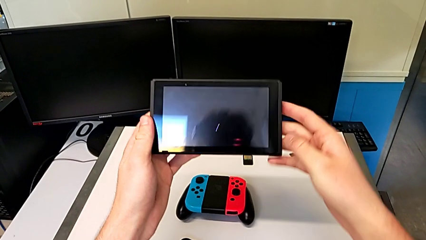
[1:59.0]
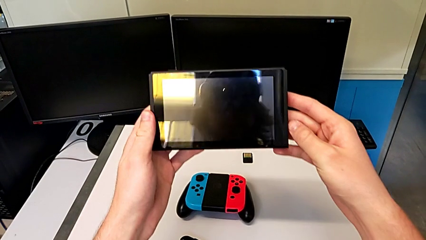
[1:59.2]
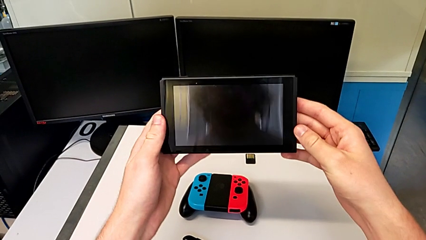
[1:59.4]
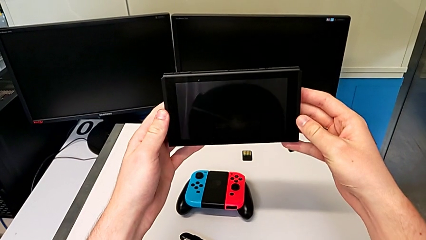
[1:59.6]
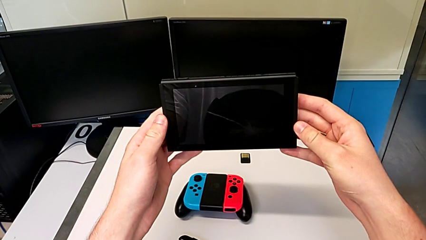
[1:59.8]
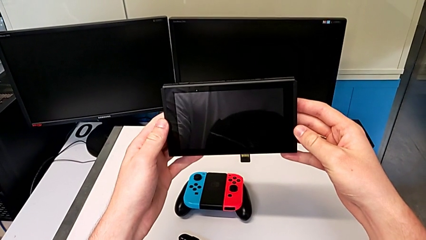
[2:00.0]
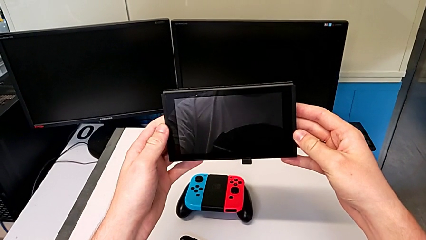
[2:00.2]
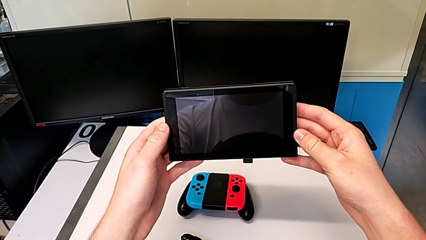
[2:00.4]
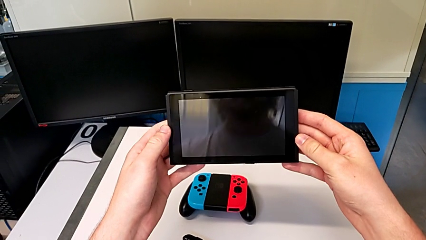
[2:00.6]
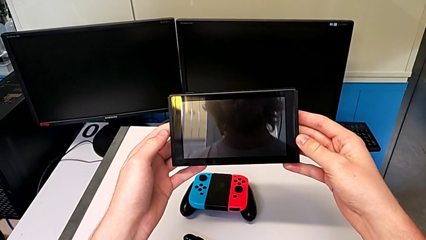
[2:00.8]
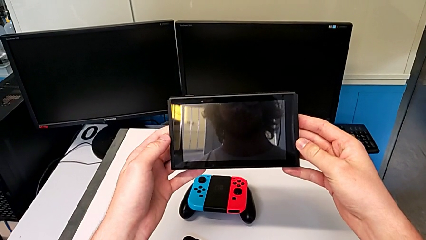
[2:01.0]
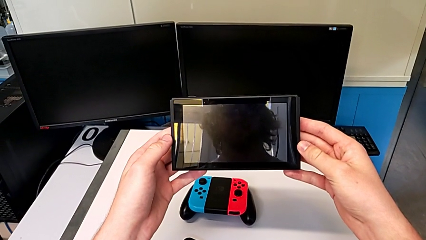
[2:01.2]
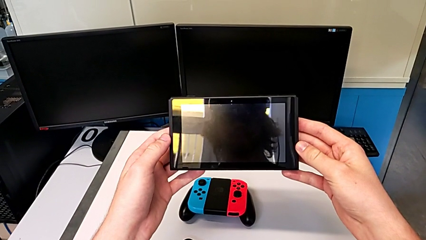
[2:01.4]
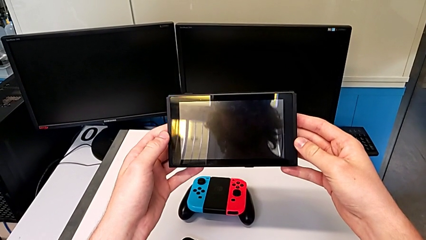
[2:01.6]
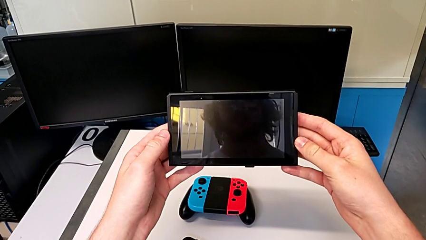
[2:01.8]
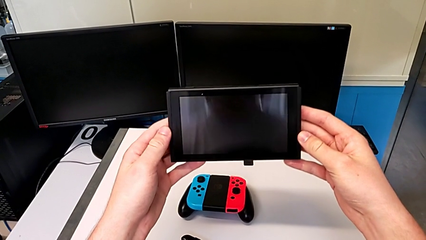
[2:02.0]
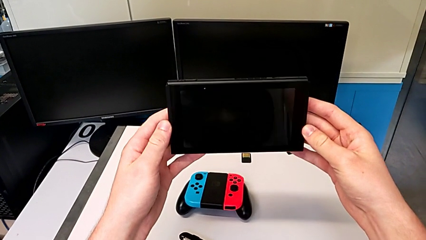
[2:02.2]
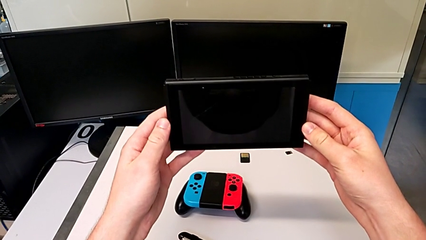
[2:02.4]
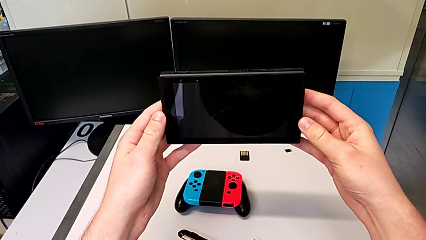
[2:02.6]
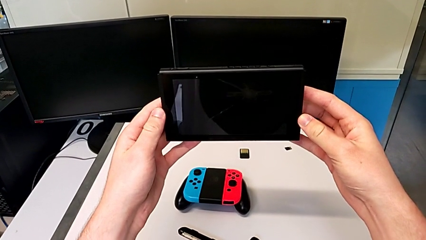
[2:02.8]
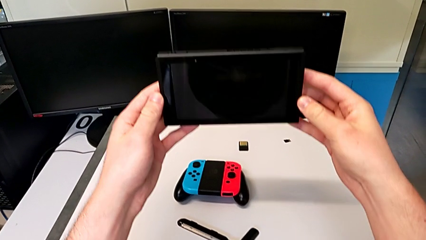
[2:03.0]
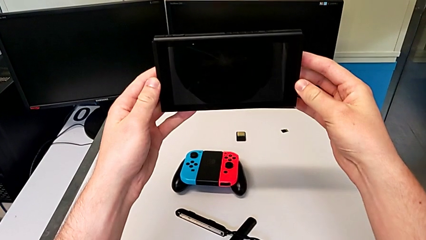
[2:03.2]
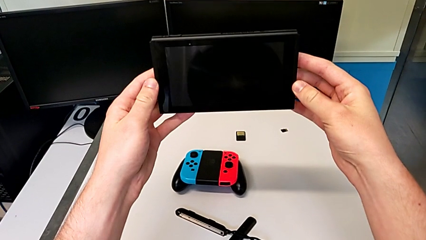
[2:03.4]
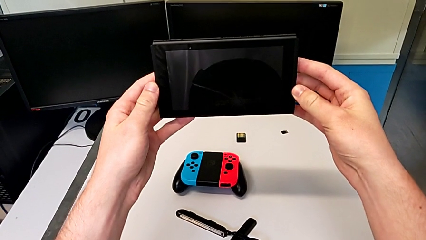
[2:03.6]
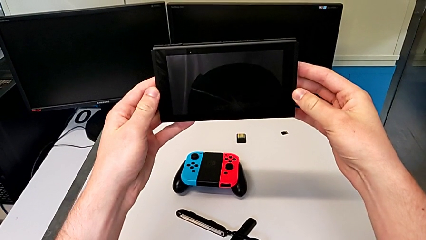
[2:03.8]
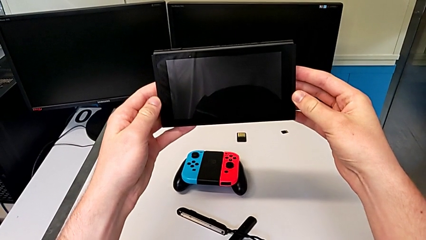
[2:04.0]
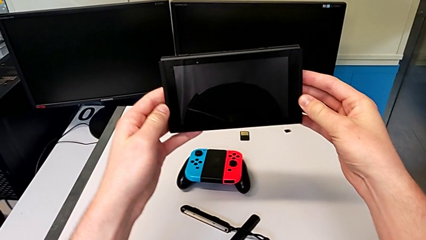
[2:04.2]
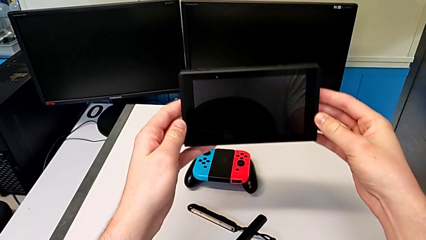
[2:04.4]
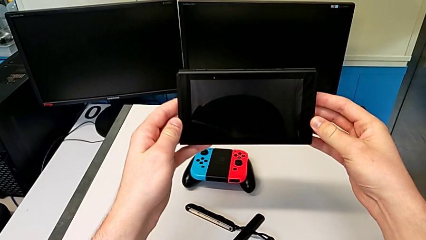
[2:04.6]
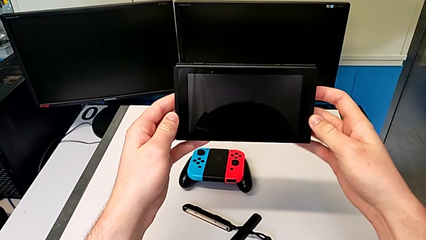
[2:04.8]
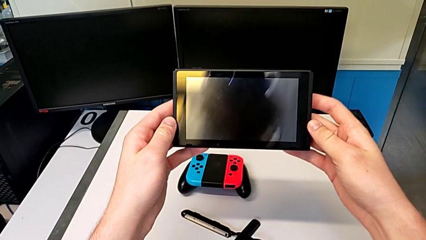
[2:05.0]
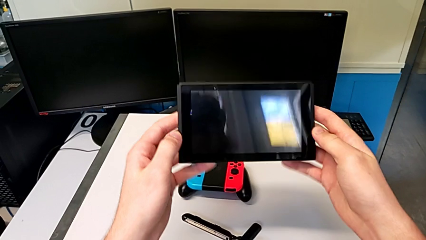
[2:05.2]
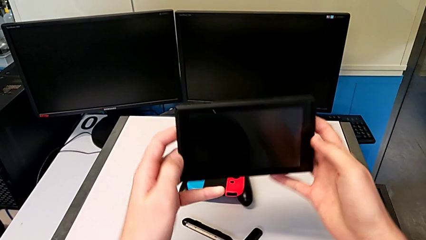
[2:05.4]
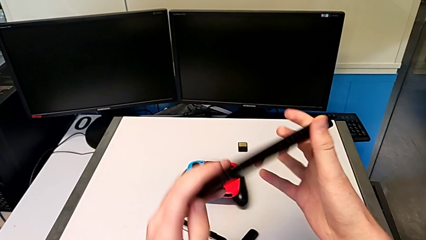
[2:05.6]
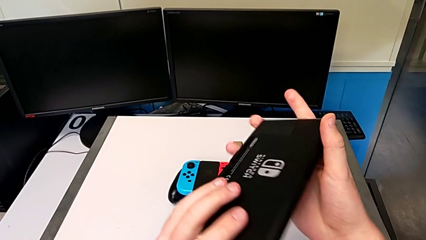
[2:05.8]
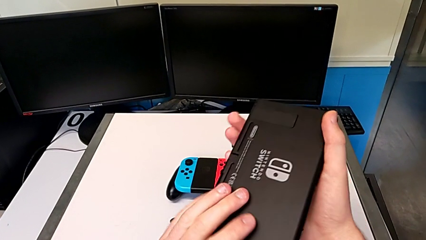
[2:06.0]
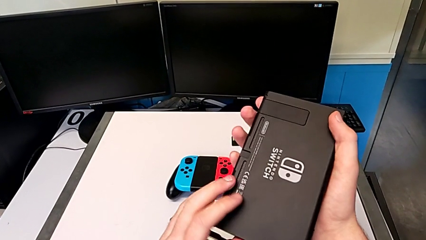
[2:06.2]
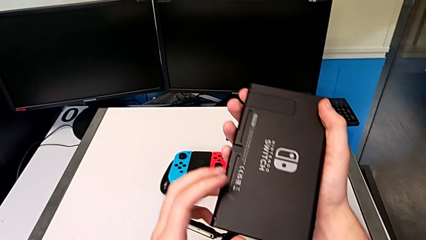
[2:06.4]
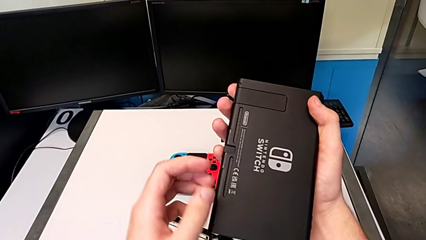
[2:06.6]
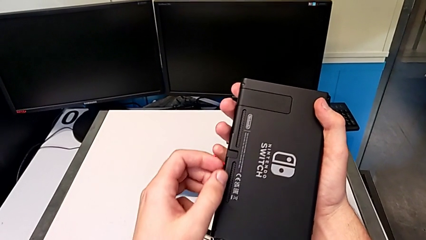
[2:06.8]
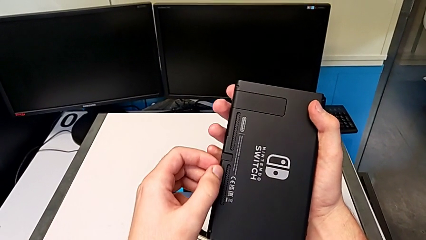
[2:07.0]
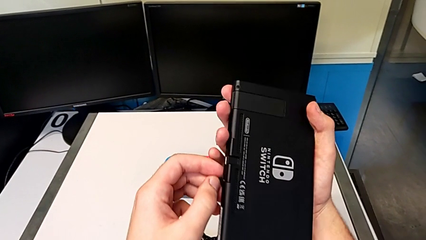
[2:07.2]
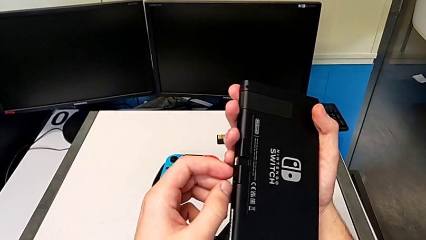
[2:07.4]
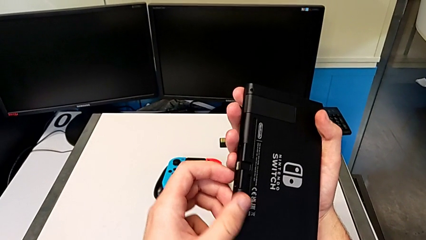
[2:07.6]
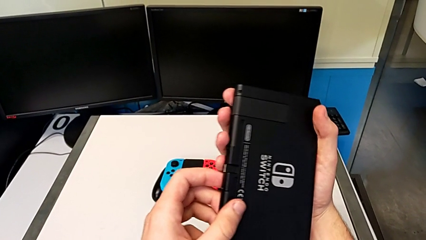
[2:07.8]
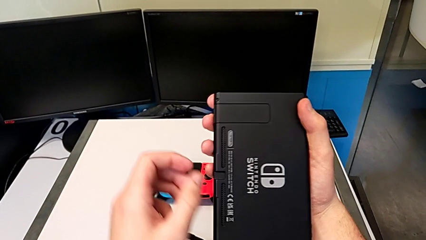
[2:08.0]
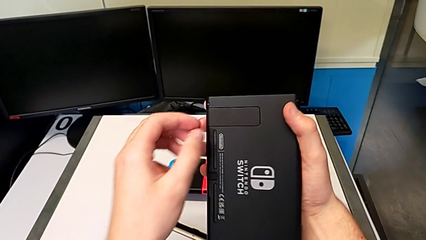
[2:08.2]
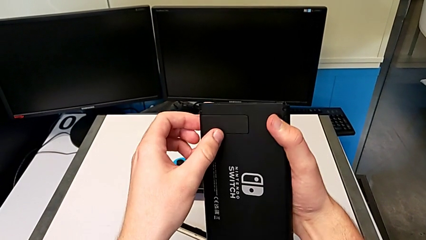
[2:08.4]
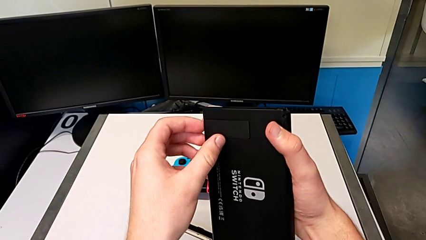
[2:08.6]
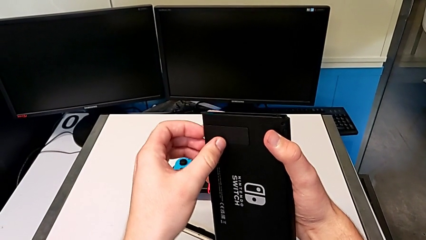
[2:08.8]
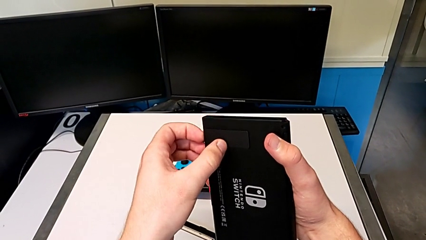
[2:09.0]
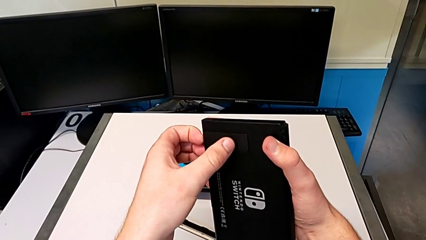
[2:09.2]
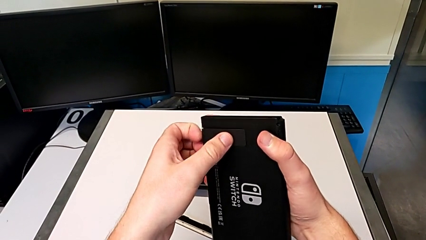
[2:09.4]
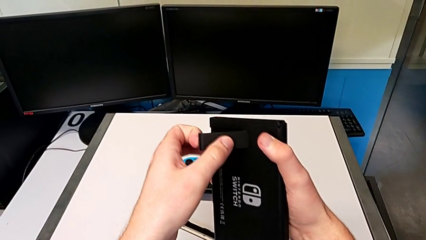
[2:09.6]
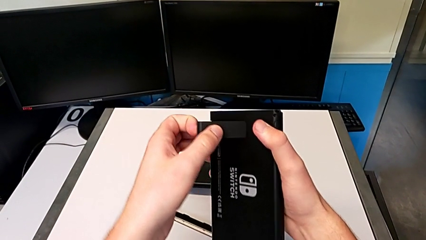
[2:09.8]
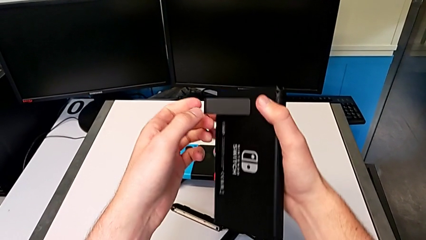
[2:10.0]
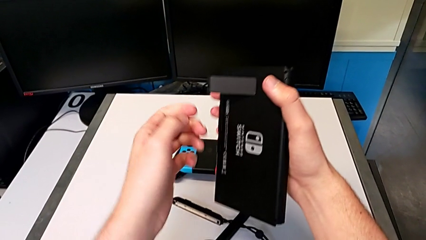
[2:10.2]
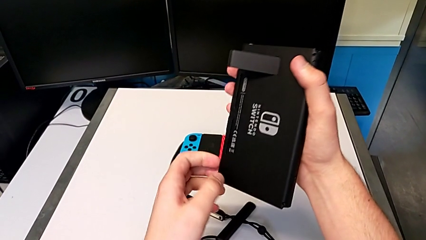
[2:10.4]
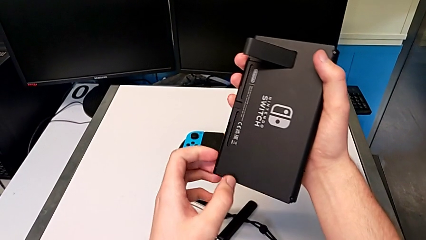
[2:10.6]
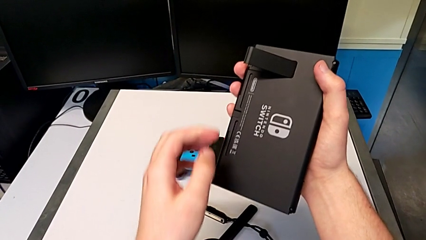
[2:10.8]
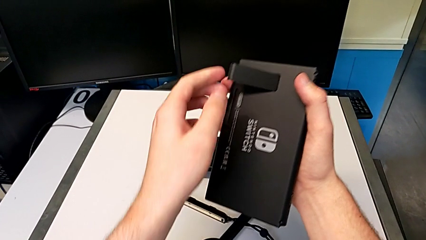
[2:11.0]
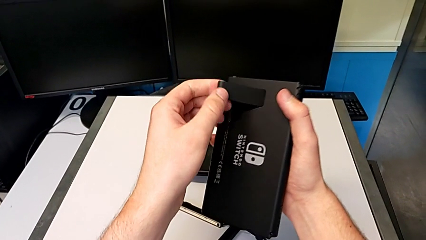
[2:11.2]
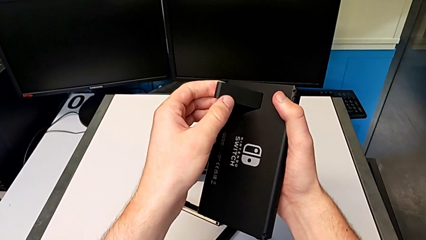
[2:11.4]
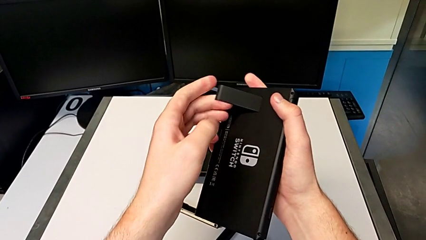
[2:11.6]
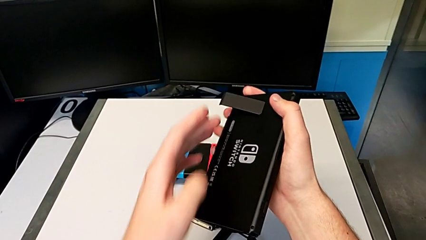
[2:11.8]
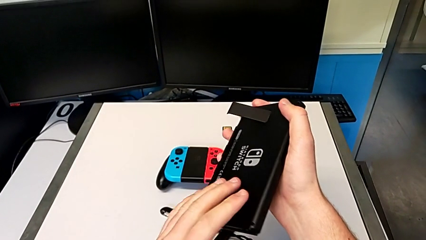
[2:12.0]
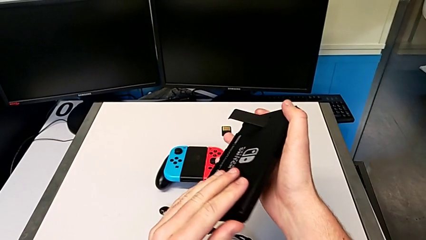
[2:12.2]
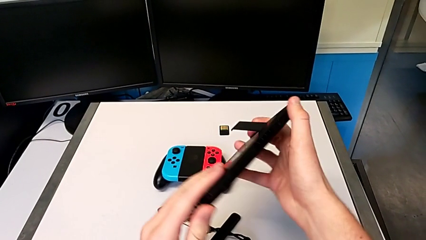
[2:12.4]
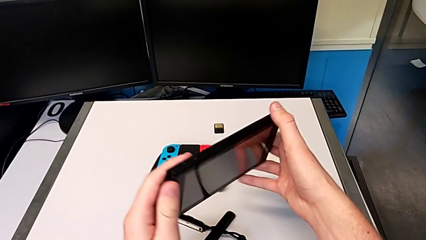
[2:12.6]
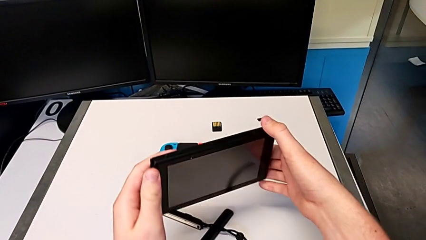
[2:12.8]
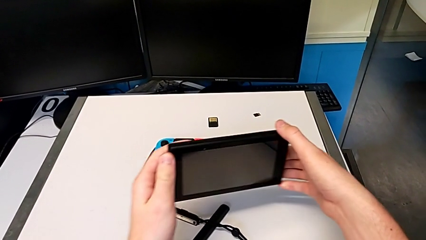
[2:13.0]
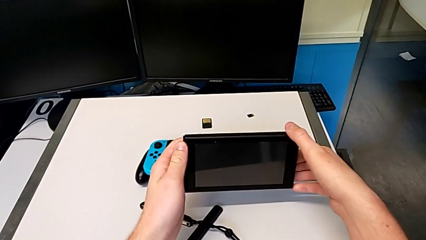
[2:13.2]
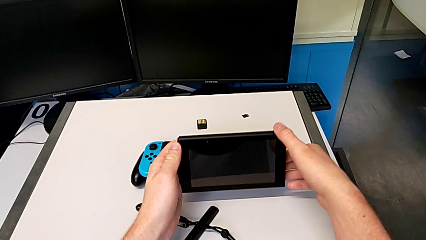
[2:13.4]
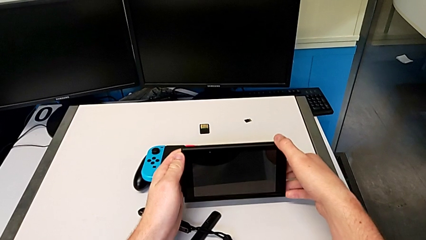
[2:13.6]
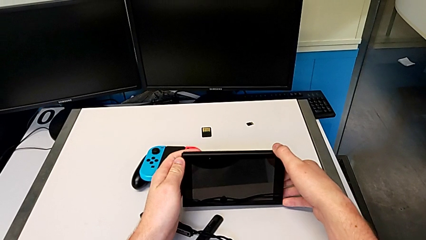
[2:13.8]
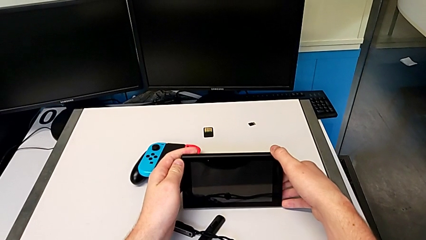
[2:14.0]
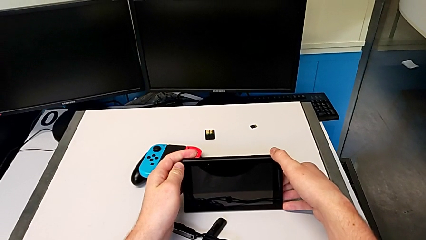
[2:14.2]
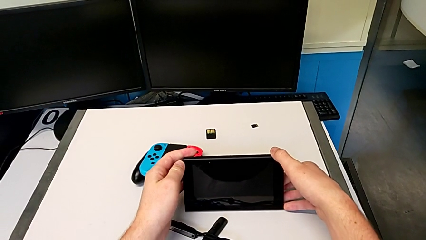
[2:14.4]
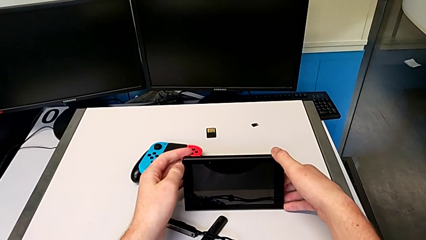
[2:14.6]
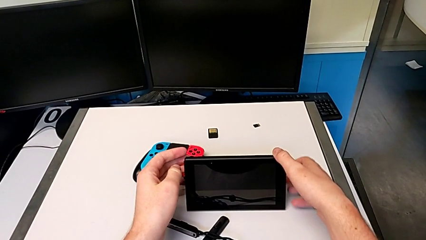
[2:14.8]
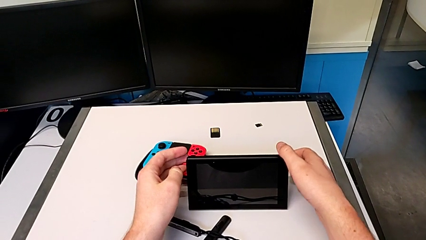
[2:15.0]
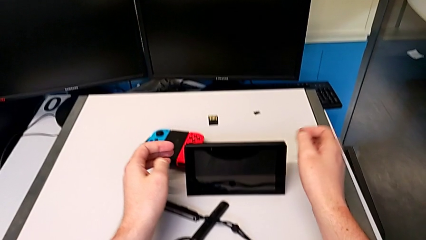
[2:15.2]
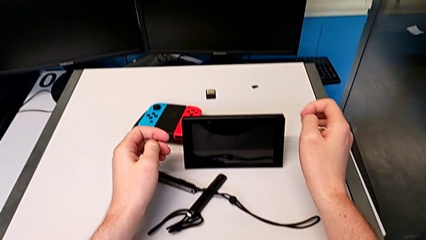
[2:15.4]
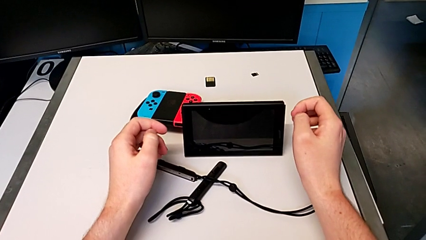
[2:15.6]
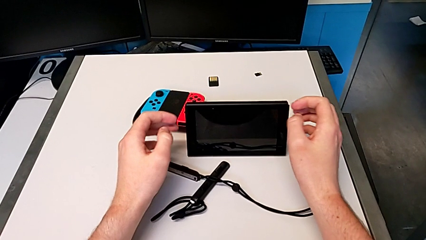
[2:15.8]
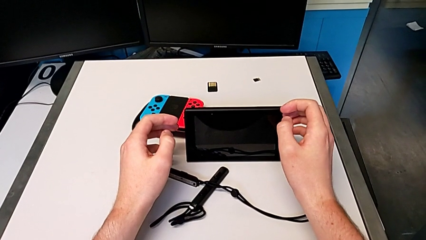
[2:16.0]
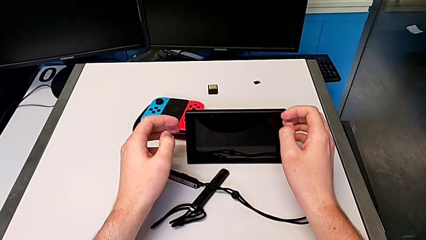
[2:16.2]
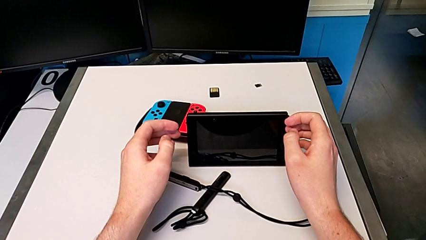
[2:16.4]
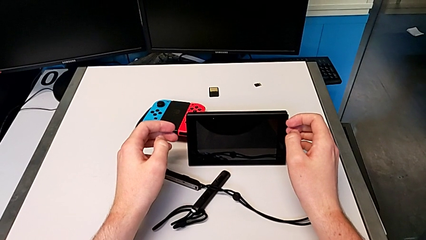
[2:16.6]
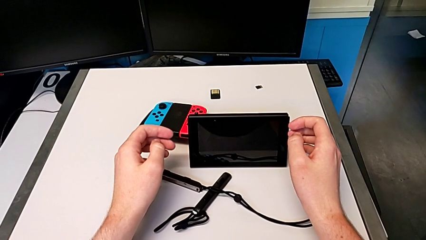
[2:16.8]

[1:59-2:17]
The camera wearer is standing the Nintendo Switch. They hold the Nintendo Switch, rotate it, touch the kickstand, open it, rotate the Nintendo Switch and stand it.
